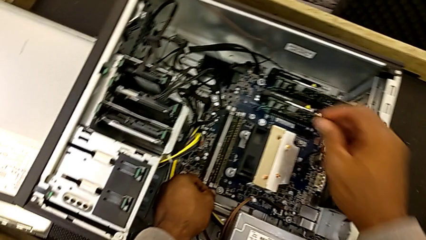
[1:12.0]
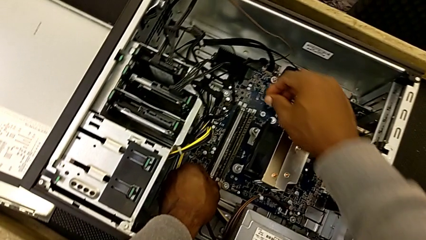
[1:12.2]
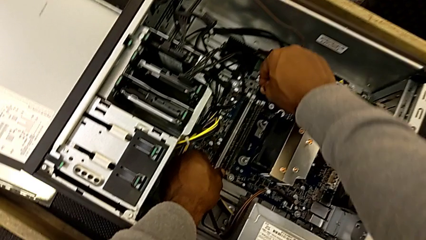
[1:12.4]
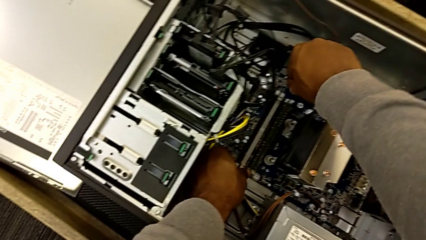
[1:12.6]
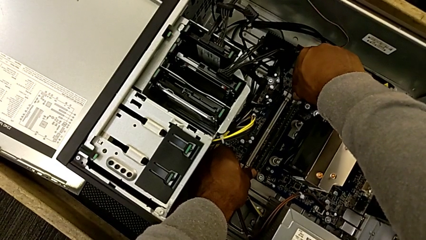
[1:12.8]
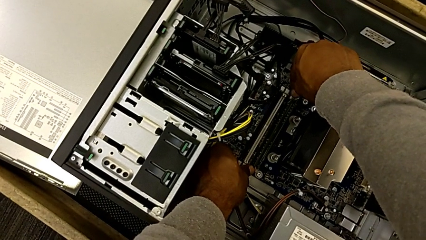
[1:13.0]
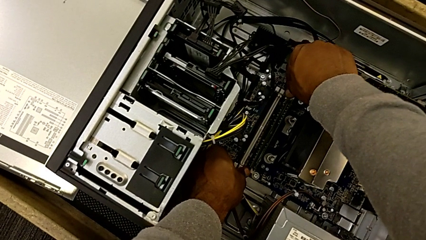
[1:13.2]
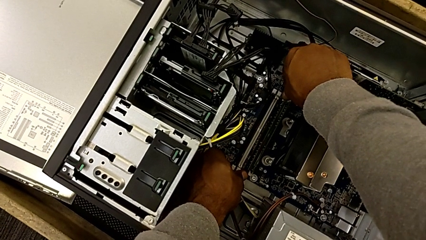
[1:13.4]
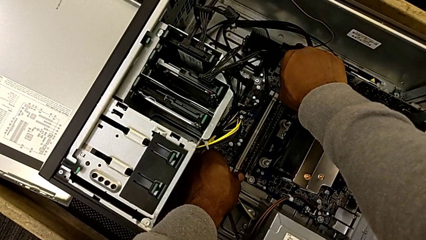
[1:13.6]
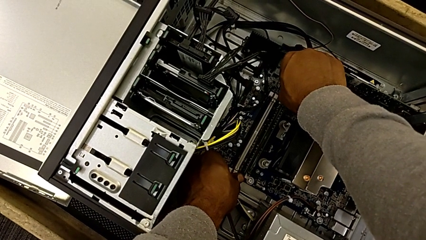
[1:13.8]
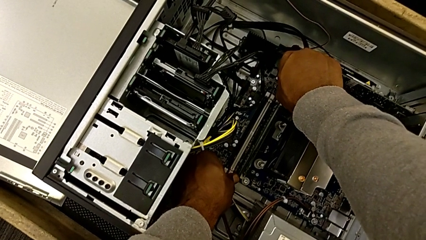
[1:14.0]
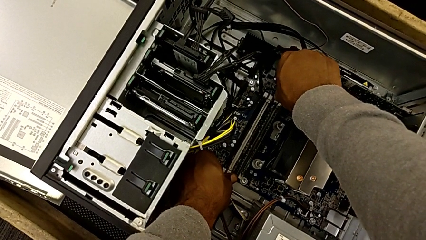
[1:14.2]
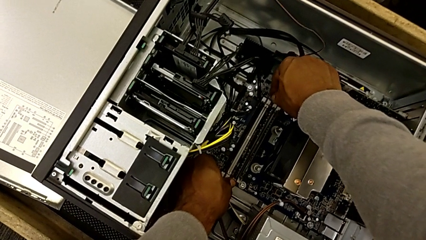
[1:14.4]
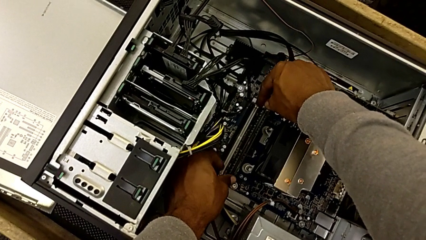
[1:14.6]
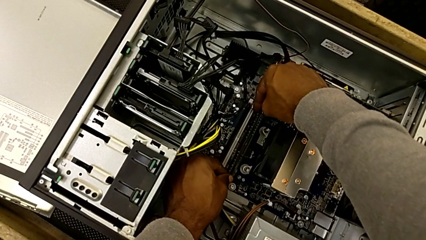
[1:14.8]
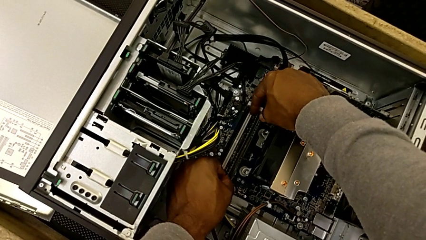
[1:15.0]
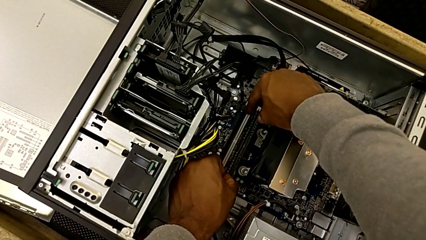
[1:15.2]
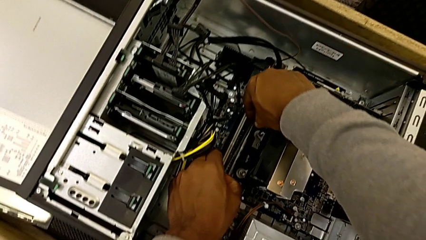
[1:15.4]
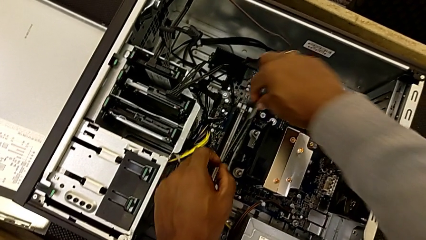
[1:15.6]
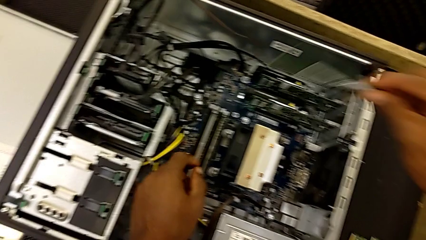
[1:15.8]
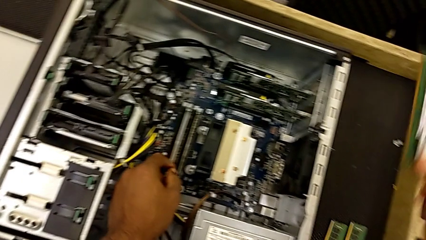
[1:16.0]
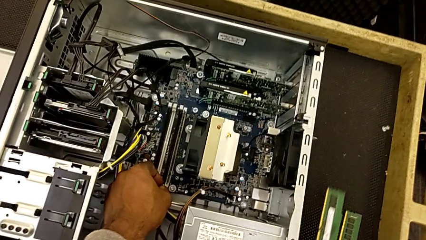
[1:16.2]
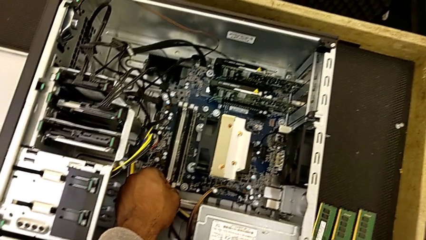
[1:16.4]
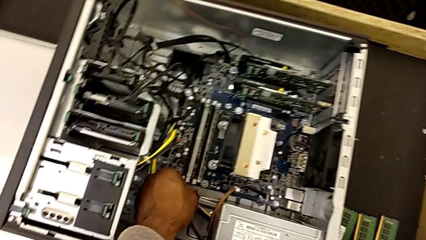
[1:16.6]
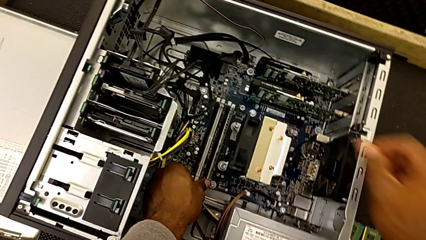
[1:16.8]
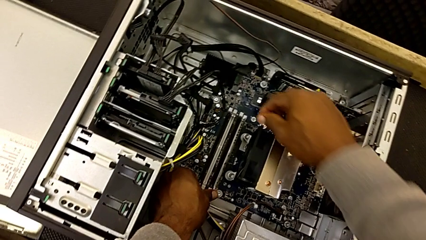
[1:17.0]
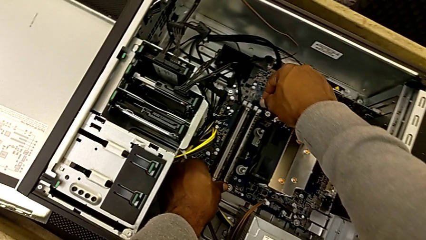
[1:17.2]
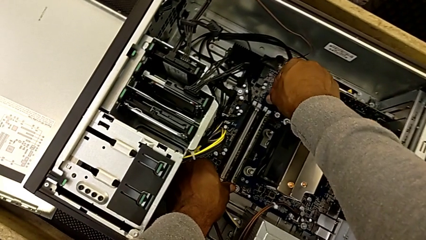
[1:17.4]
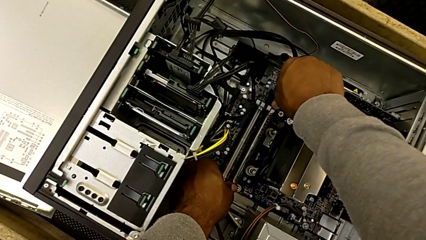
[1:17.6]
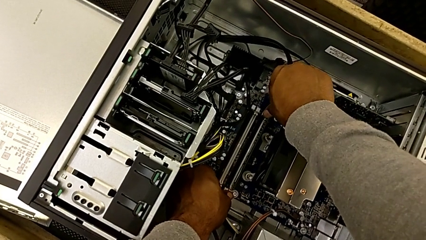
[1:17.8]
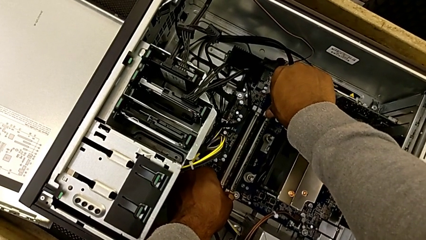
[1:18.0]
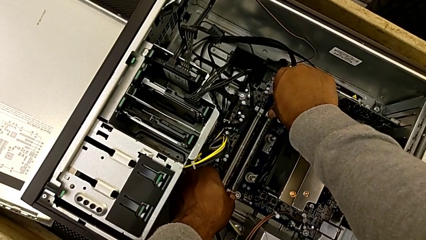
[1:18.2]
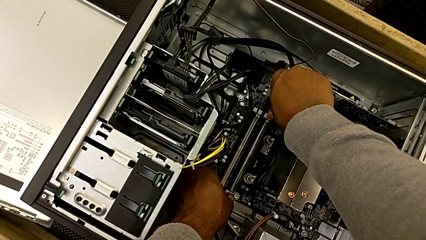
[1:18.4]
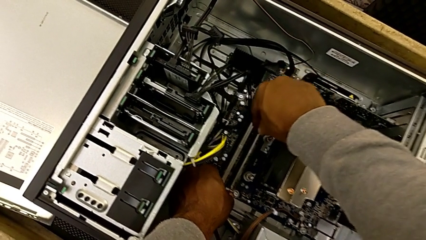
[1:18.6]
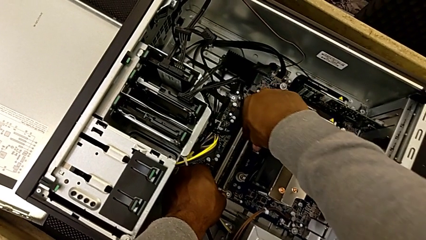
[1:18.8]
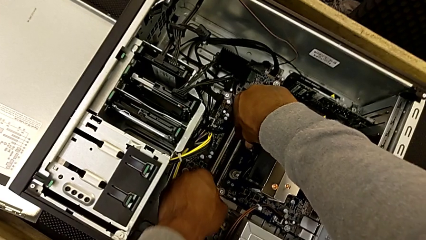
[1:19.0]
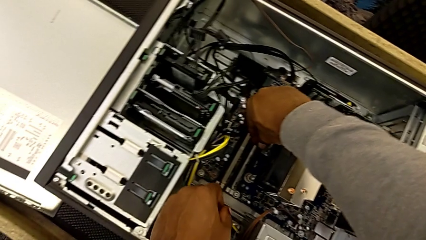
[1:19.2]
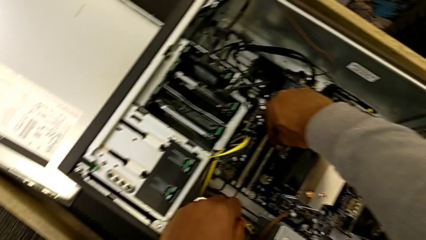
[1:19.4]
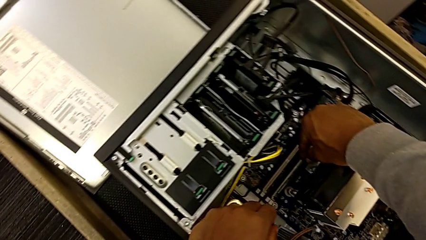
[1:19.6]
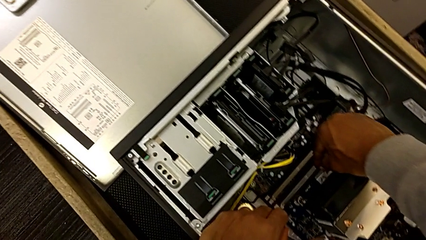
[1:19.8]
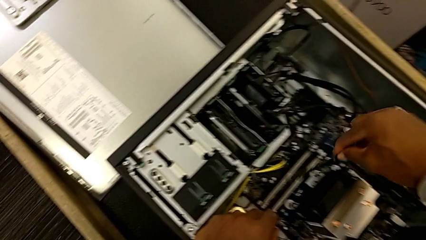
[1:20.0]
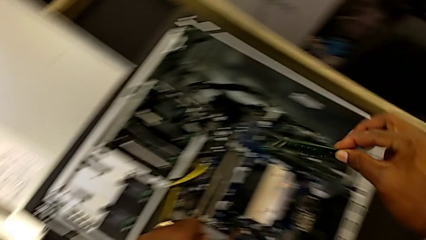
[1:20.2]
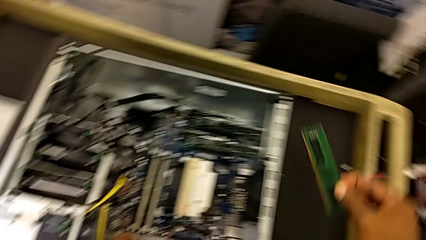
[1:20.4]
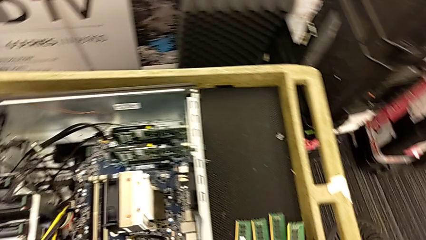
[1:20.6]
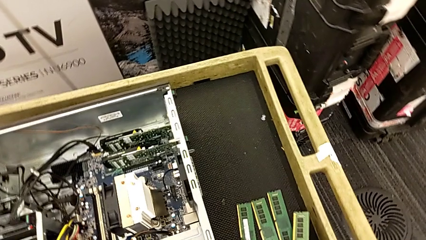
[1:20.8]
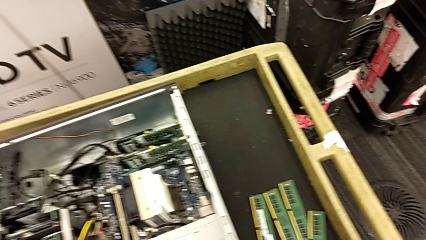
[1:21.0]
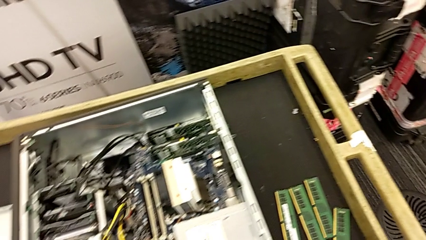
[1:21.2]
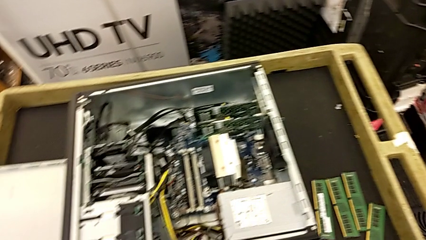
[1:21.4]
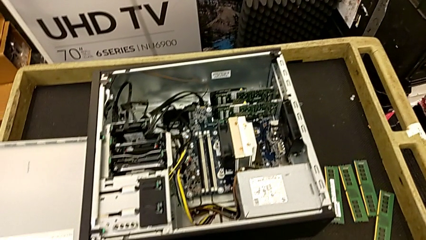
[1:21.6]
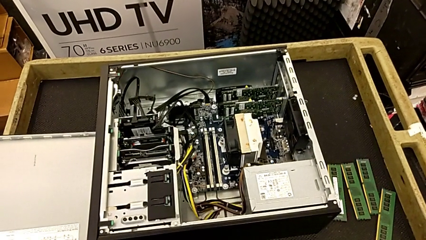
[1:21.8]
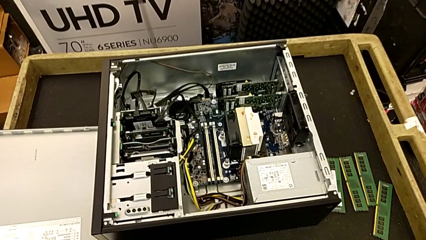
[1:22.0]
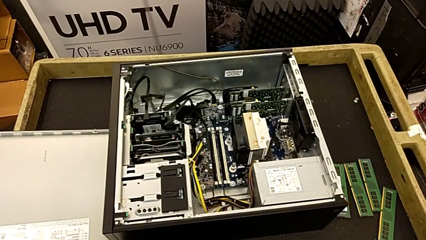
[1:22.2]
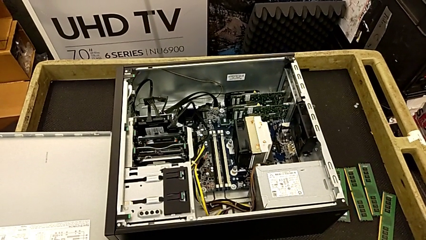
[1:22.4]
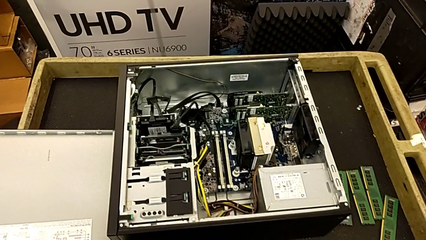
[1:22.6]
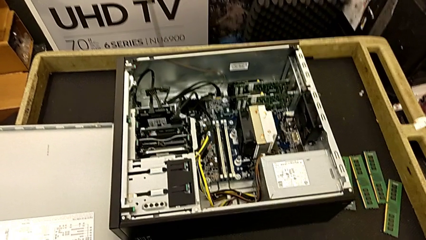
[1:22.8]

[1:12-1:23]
The camera wearer is removing the RAMs. They unlock the third RAM tab, withdraw the third RAM, place it, unlock the fourth RAM tab, withdraw the fourth RAM and place it.

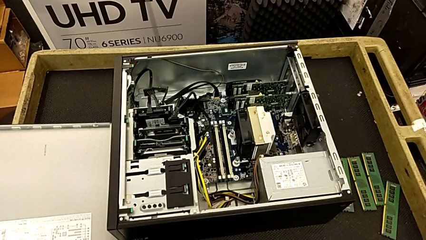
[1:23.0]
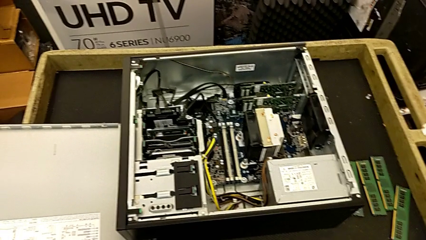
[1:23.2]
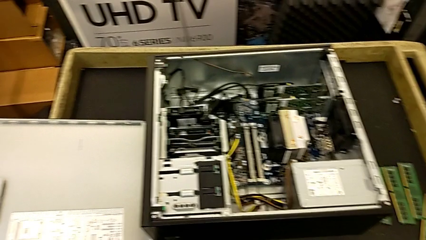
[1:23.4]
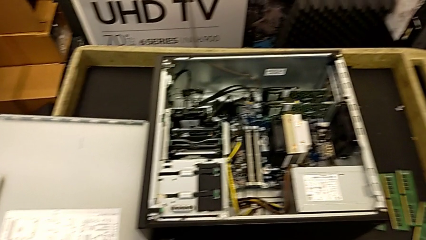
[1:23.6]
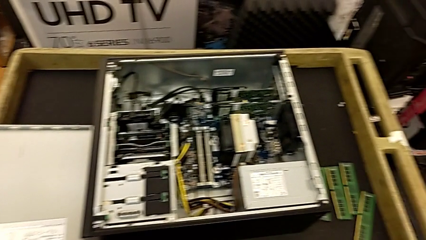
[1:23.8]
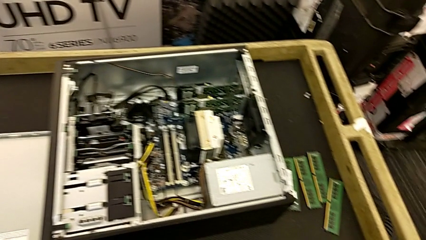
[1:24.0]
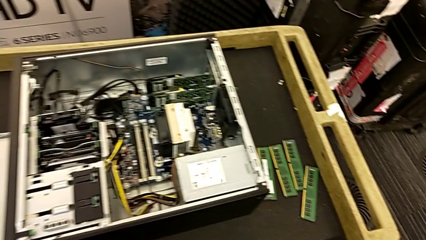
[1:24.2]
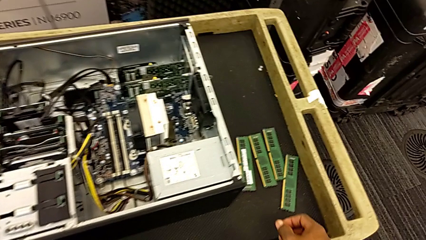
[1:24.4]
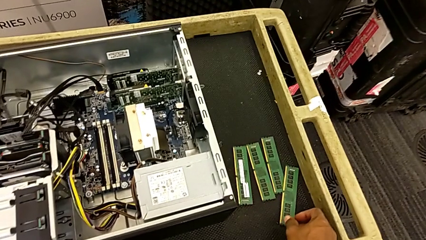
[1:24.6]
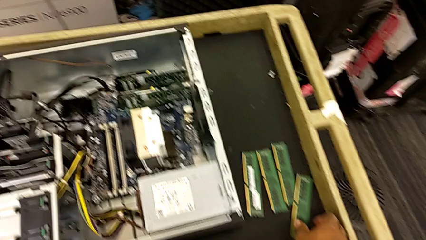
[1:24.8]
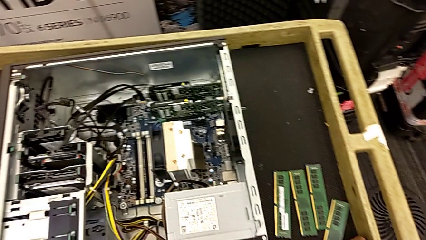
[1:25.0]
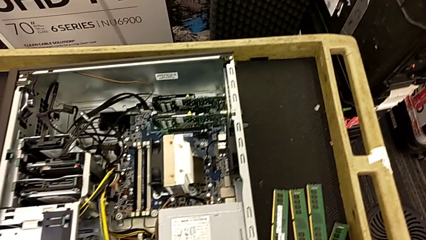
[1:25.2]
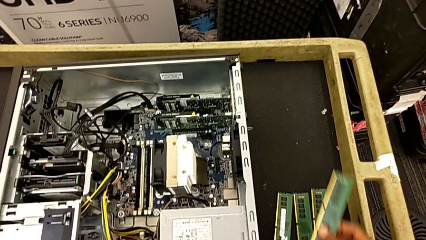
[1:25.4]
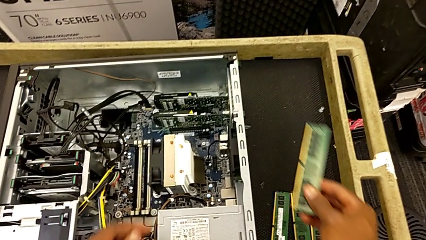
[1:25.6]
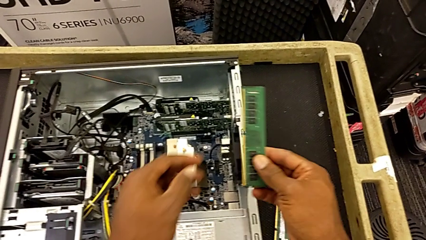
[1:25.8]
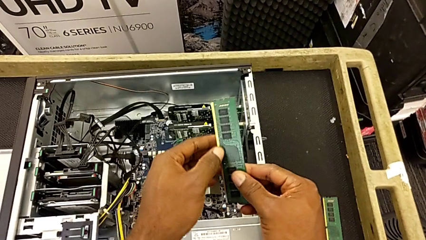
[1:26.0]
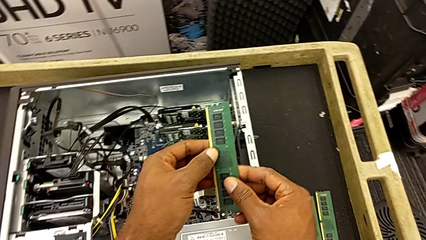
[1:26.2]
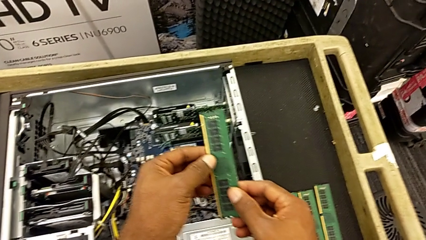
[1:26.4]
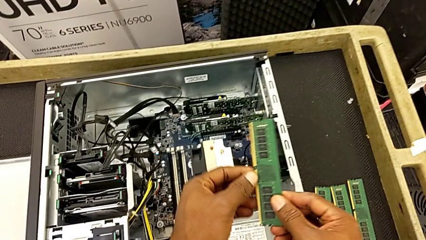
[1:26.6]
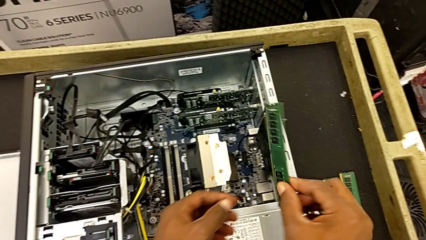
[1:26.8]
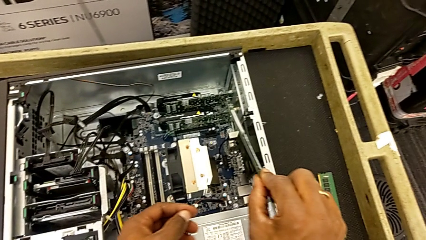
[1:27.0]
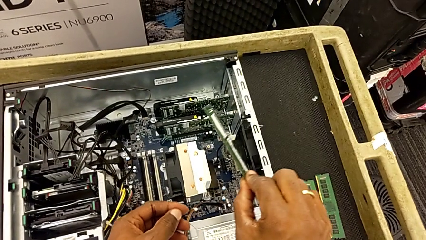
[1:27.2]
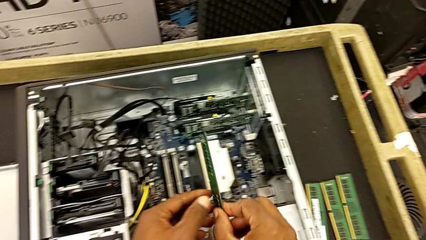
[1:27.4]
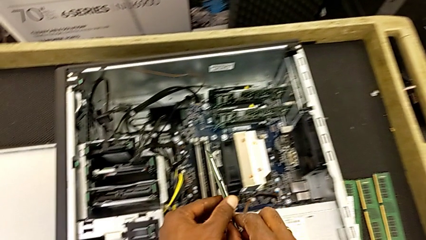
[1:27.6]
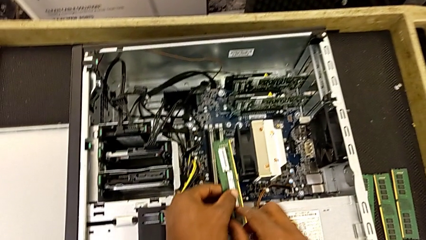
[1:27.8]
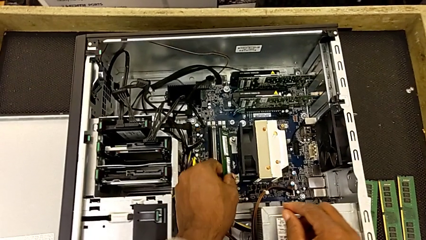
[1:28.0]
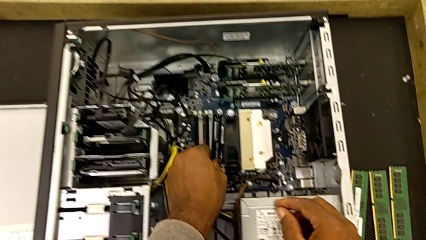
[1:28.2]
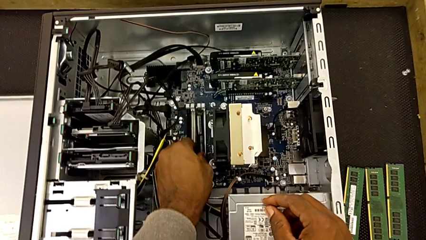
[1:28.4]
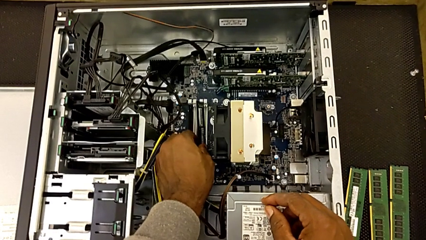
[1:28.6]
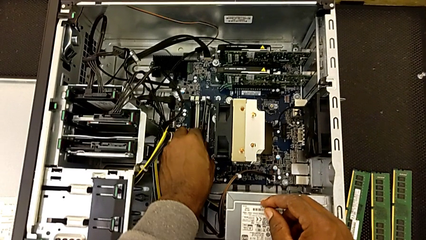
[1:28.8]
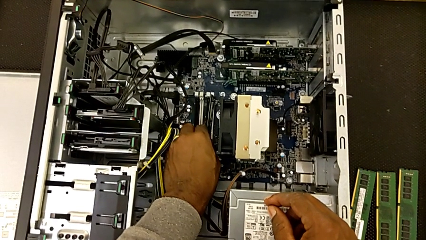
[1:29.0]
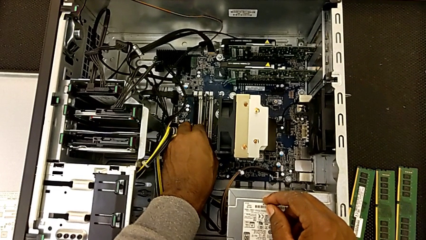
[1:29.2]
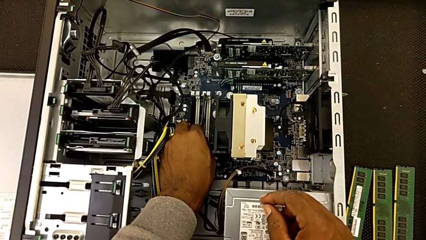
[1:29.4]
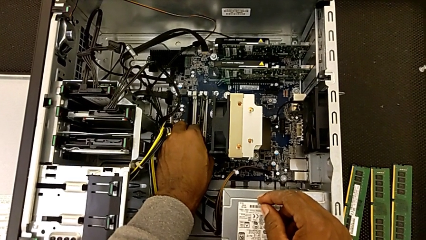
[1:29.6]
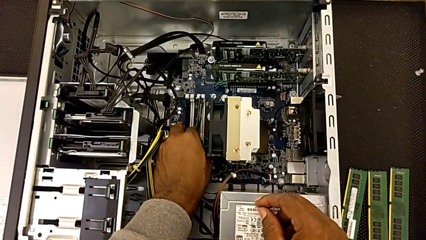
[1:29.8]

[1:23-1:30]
The camera wearer is assembling the RAMs. They grab the first RAM and begin to assemble it.
